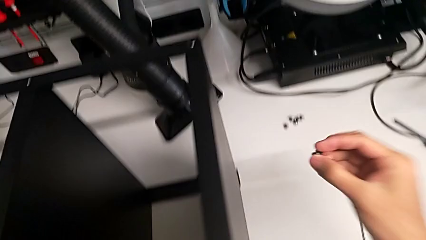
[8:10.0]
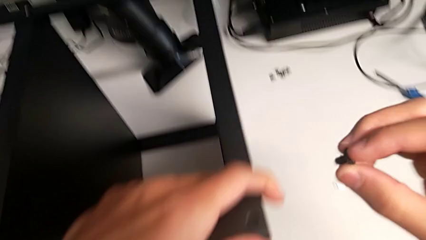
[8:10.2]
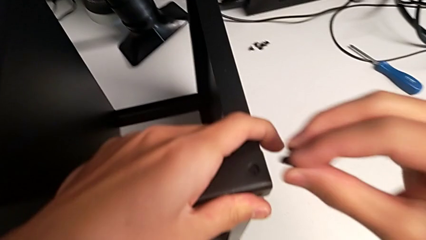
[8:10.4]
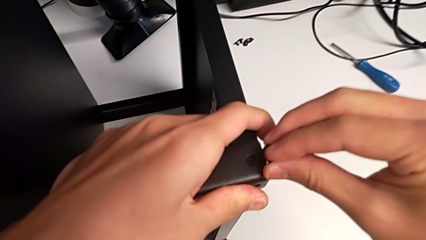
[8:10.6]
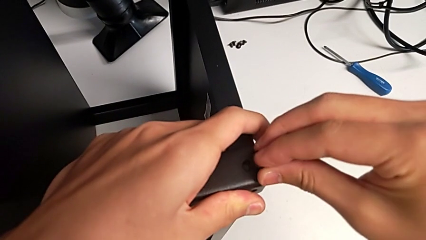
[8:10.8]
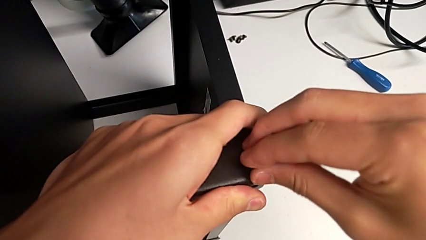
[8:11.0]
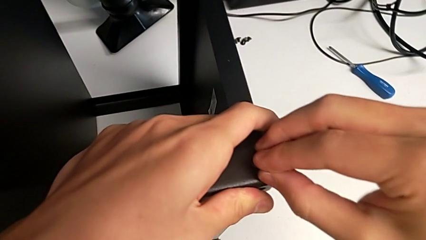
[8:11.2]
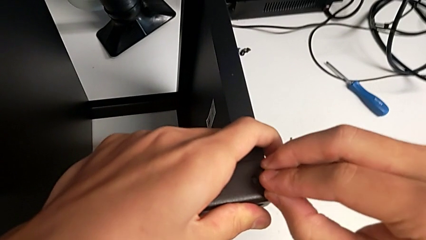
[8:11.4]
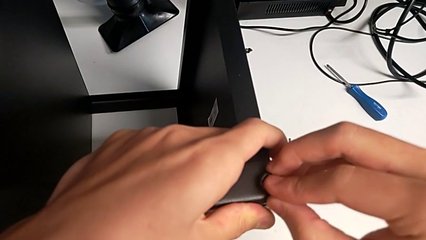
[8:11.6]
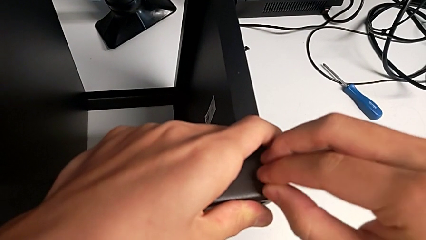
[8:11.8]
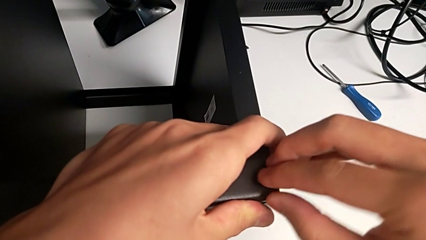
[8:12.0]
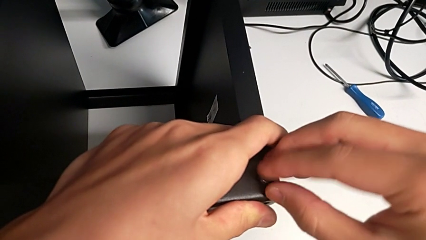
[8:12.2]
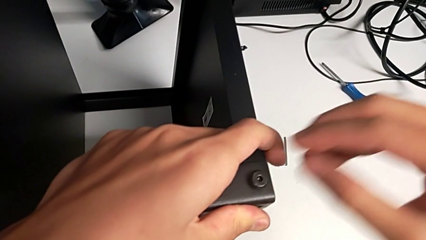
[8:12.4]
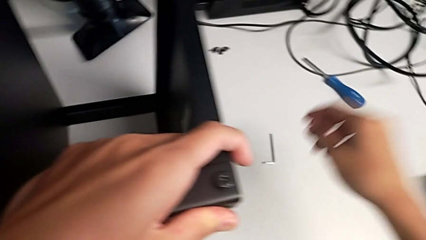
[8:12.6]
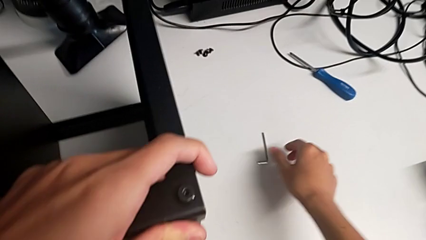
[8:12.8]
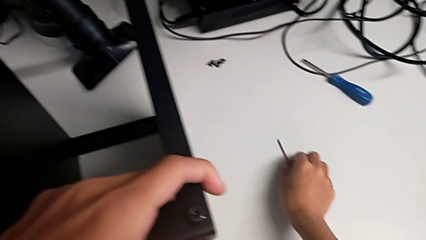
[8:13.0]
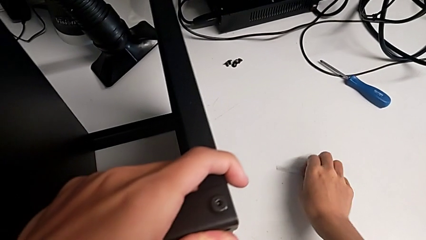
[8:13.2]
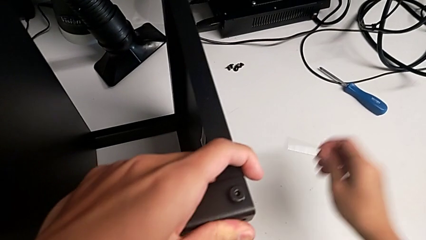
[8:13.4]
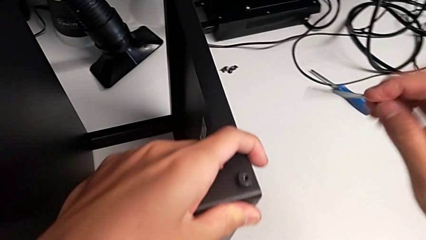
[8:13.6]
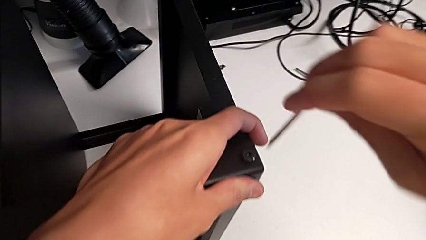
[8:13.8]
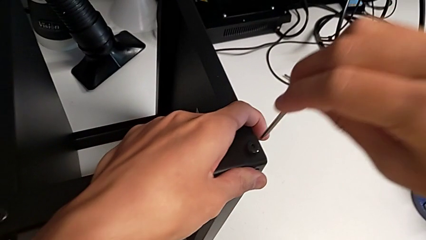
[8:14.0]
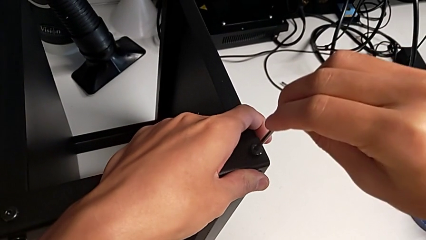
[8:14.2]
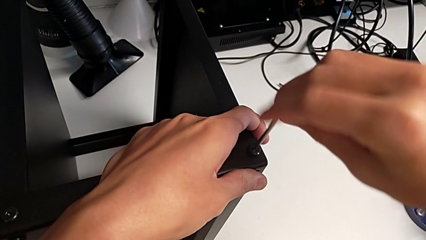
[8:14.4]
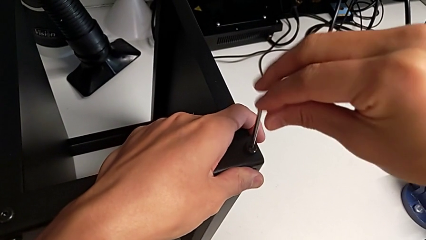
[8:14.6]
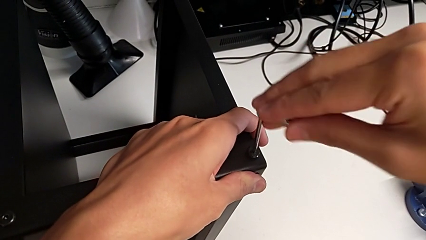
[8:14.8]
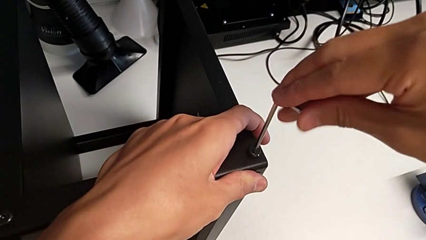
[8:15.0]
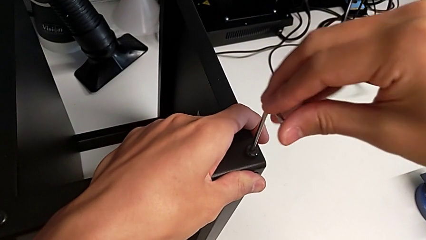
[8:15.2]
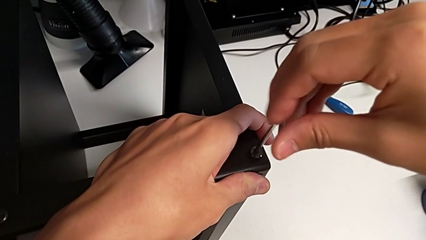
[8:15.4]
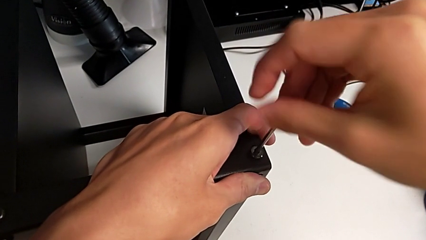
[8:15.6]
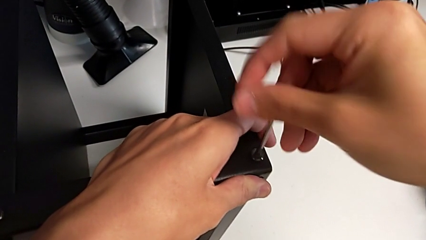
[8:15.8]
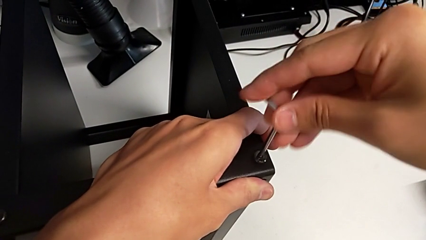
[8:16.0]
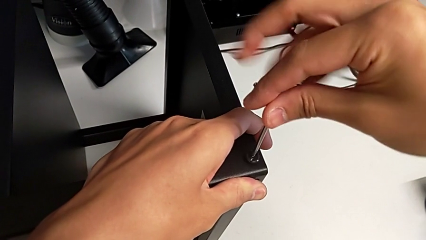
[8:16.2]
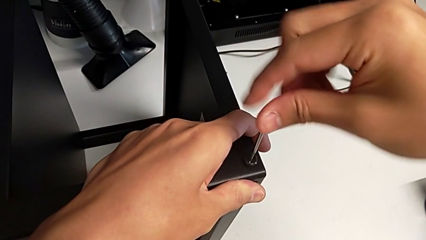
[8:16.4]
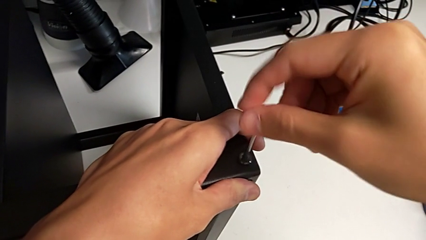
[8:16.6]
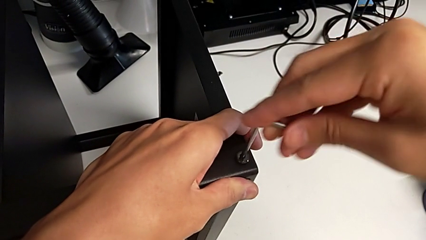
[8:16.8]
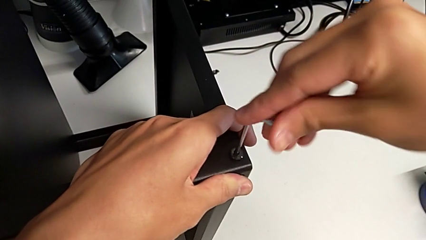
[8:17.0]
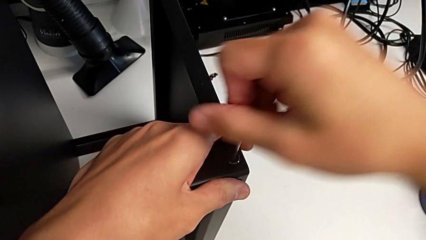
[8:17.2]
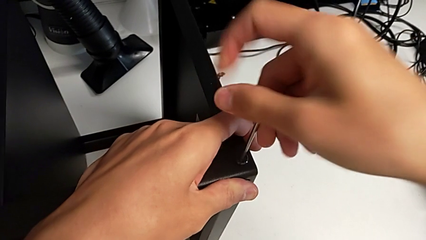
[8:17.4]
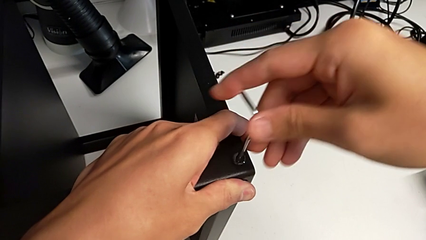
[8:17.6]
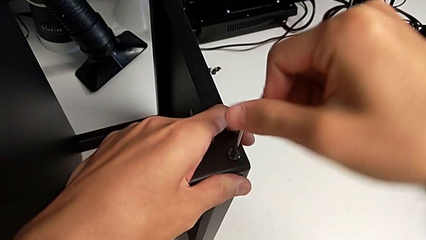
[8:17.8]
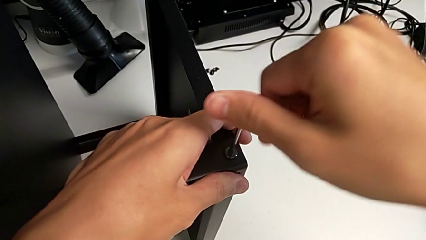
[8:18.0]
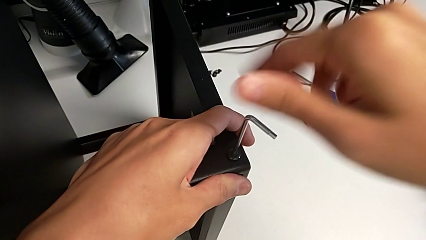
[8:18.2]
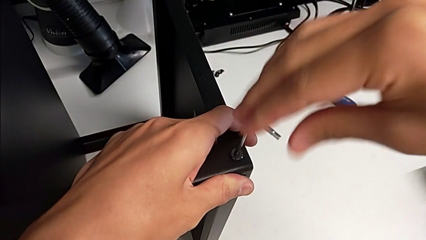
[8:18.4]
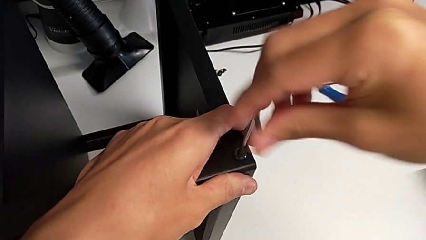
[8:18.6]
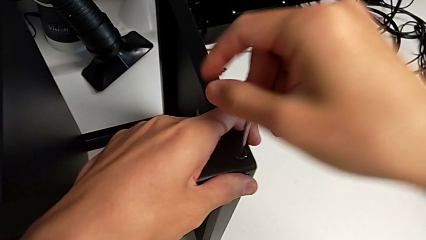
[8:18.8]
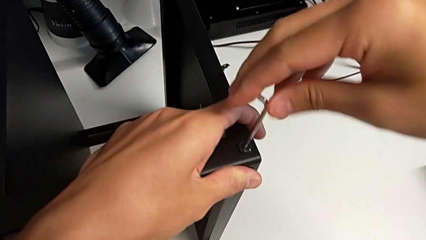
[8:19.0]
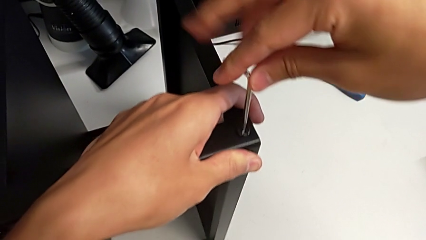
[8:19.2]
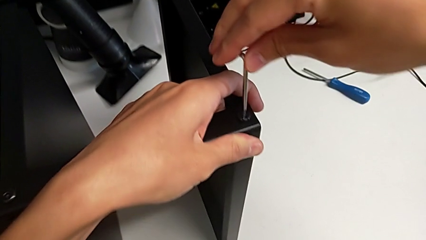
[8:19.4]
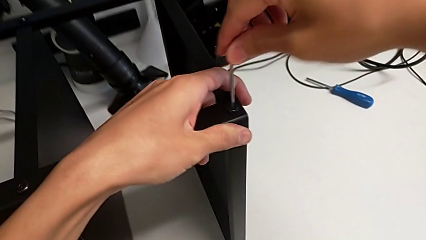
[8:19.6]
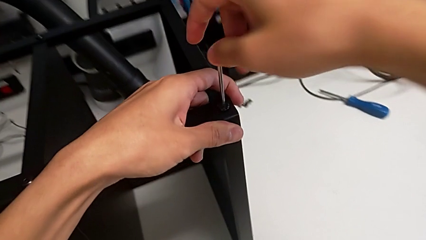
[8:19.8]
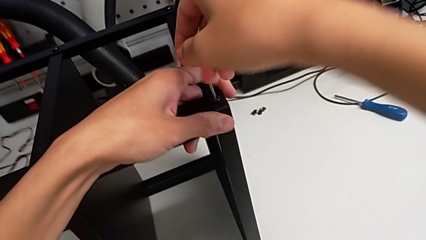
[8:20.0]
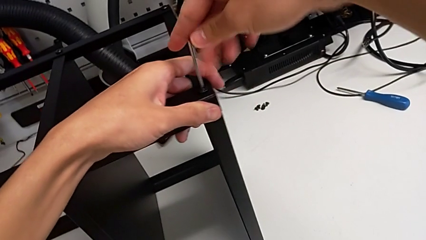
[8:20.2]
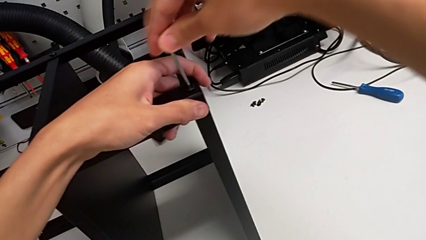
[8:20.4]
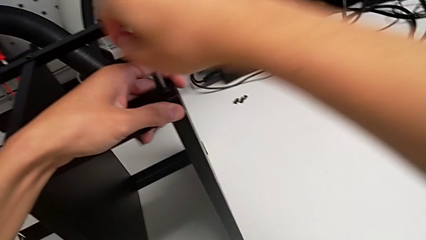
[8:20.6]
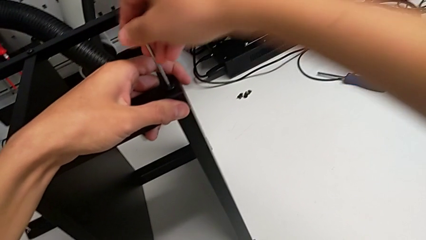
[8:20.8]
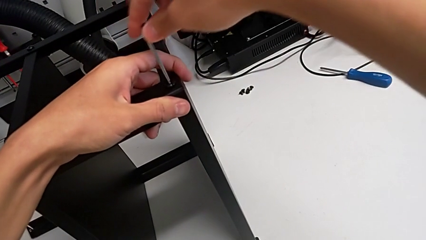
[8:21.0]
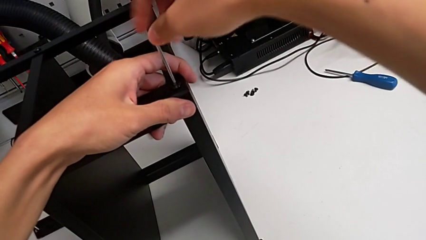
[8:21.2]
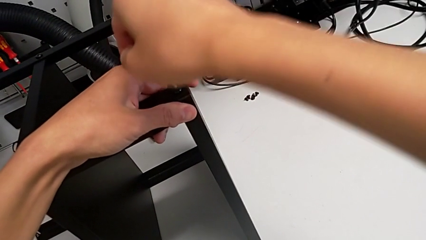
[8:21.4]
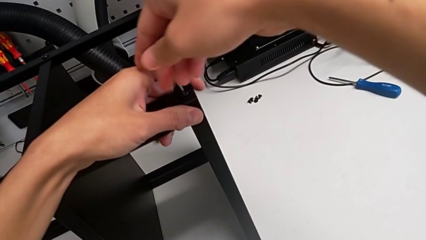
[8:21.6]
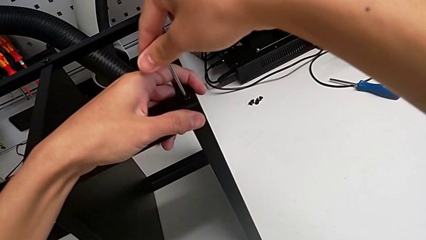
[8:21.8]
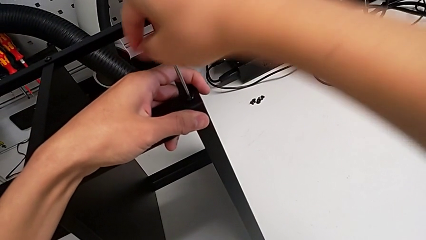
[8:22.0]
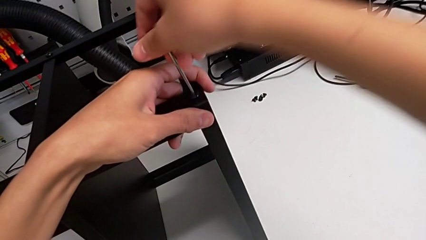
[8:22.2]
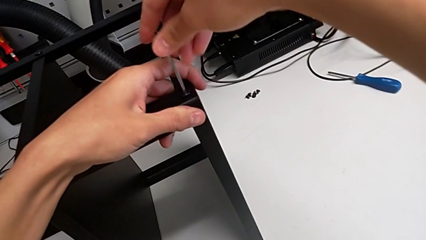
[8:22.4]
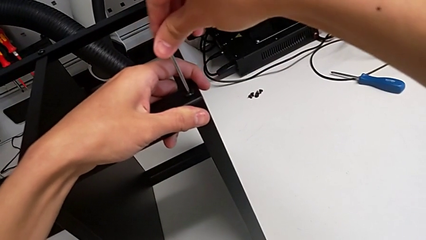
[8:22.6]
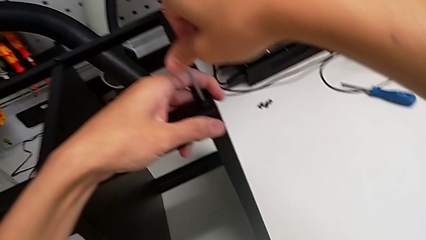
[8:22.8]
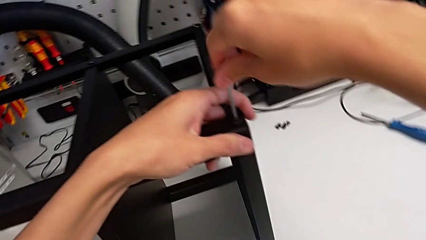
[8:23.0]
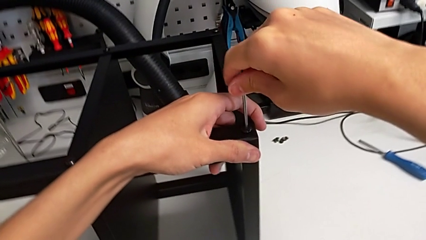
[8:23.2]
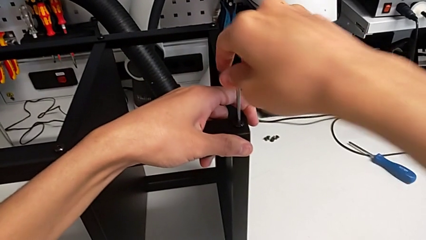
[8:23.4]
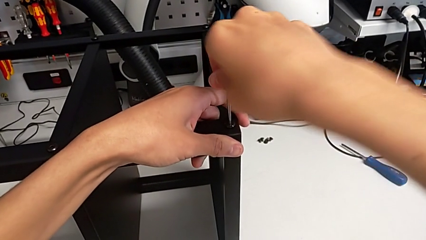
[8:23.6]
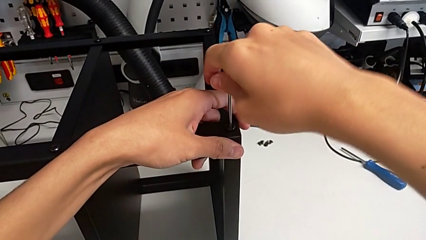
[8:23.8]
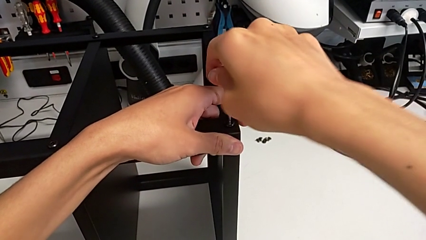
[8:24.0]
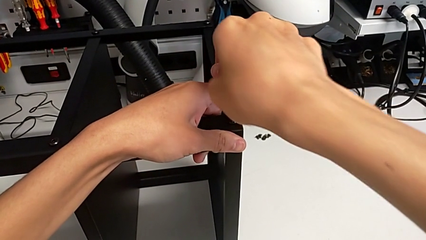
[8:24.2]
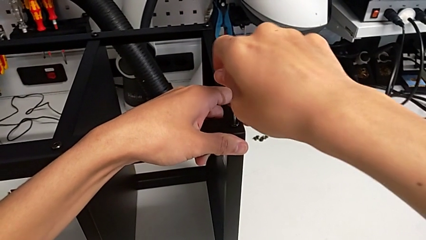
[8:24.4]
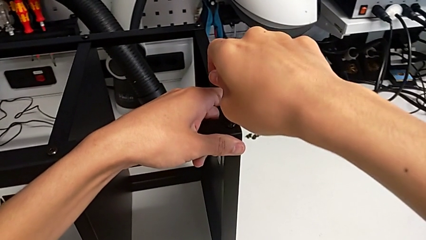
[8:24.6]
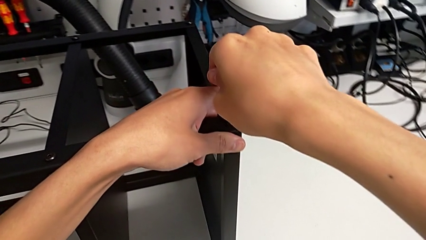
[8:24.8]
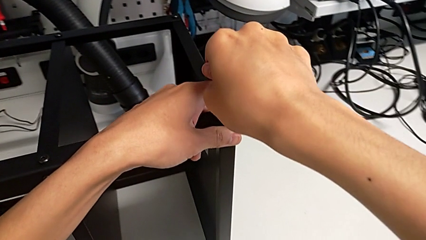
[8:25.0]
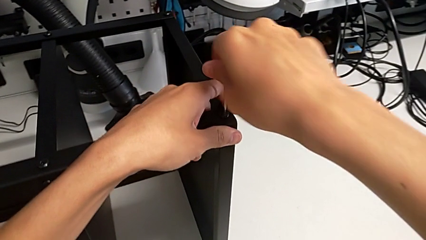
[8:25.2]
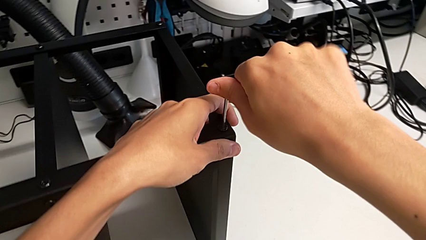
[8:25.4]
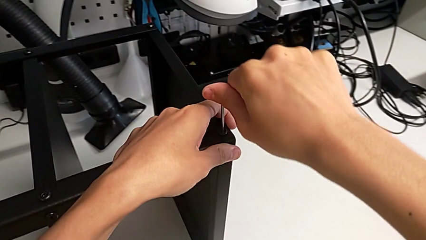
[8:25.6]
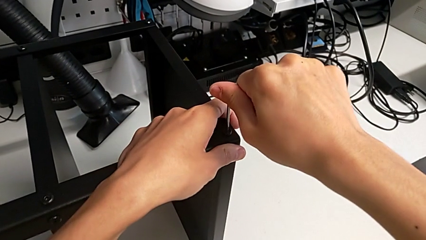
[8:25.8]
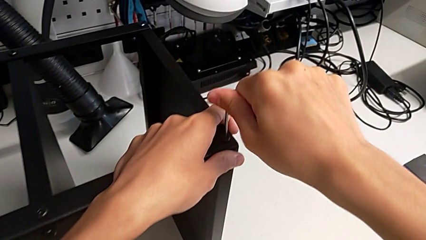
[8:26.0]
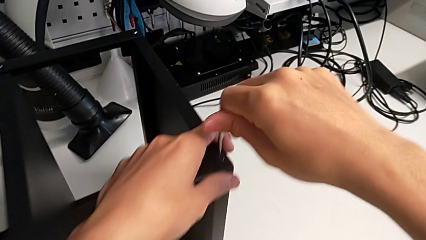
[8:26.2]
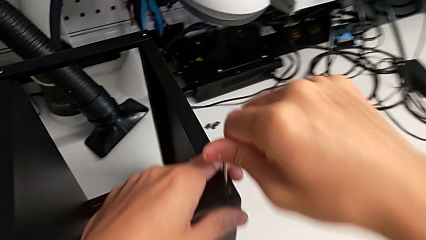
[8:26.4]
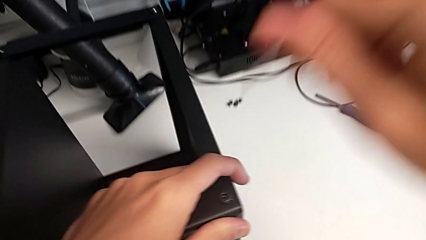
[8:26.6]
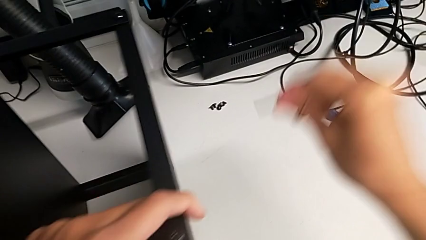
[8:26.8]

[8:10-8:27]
The camera wearer is screwing the legs of the table to the top tray. They insert the hex socket head, grab the Allen wrench, insert it, screw the hex socket head and withdraw the Allen wrench.
